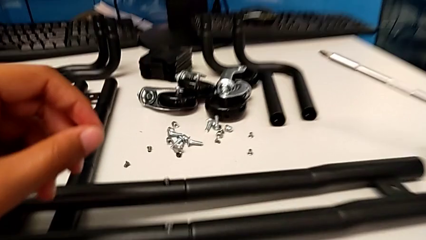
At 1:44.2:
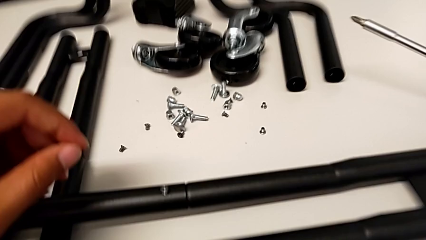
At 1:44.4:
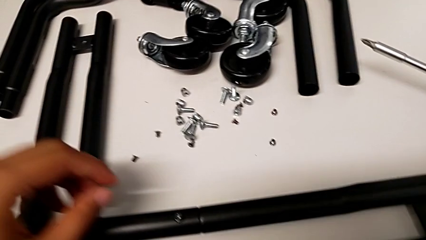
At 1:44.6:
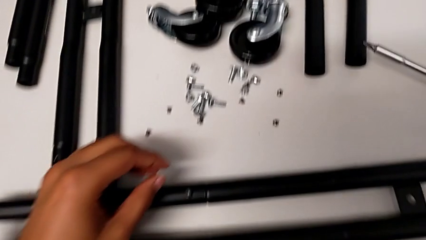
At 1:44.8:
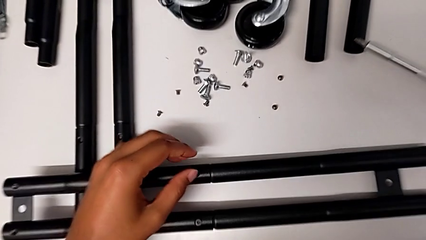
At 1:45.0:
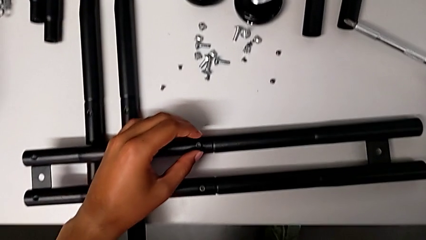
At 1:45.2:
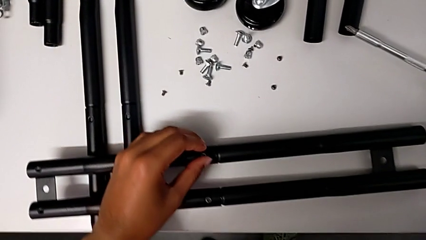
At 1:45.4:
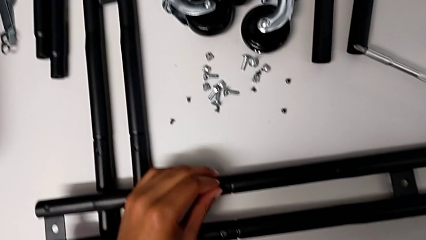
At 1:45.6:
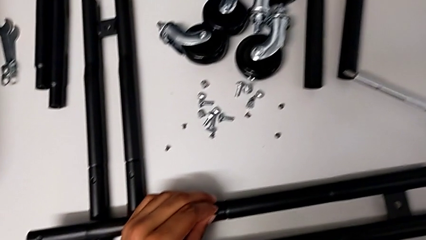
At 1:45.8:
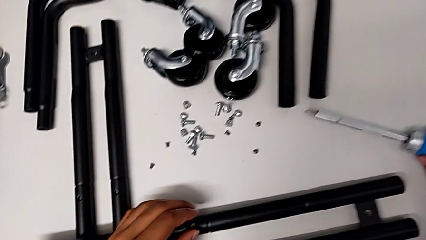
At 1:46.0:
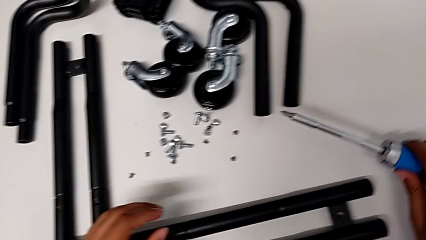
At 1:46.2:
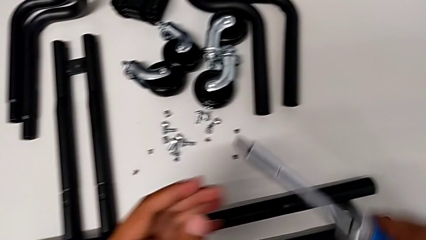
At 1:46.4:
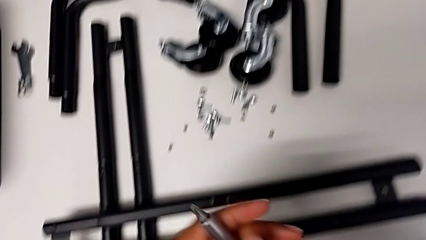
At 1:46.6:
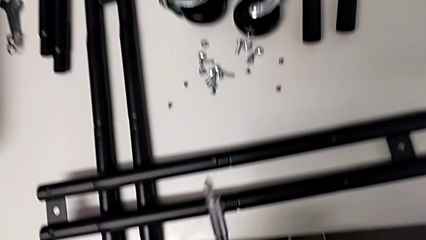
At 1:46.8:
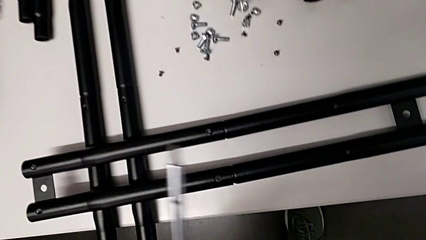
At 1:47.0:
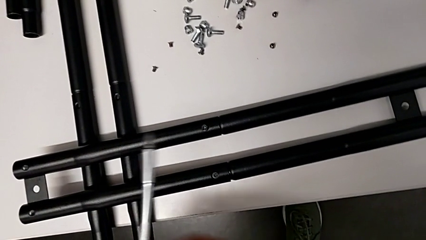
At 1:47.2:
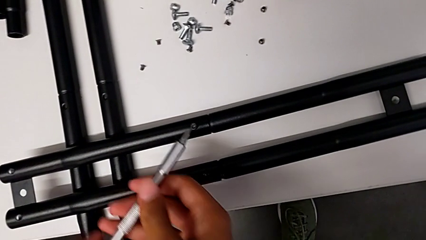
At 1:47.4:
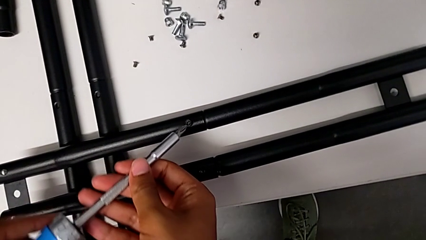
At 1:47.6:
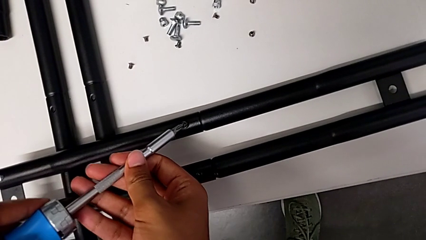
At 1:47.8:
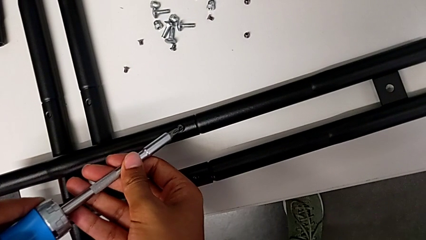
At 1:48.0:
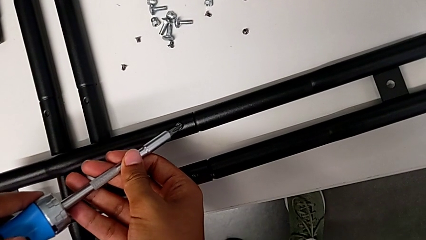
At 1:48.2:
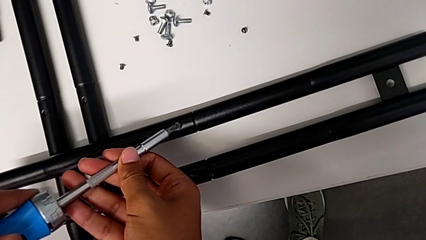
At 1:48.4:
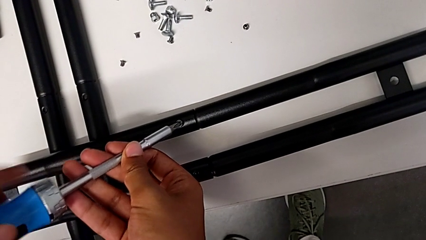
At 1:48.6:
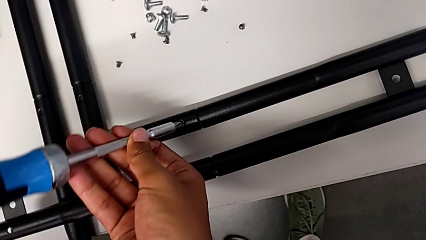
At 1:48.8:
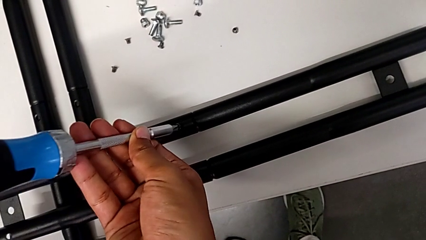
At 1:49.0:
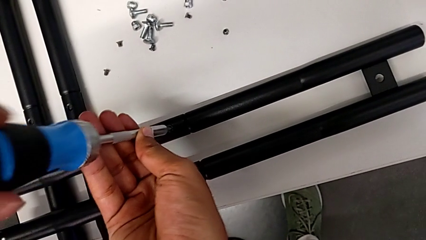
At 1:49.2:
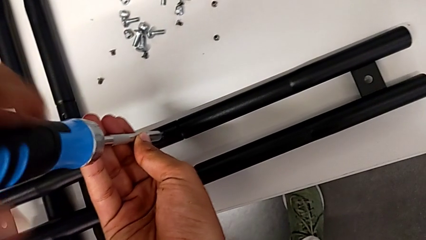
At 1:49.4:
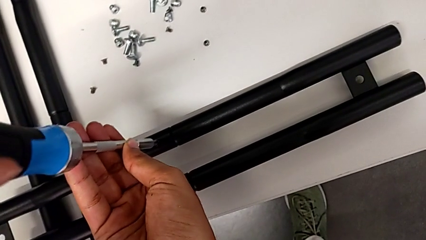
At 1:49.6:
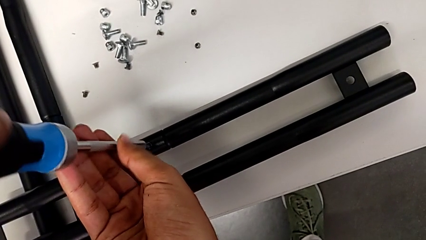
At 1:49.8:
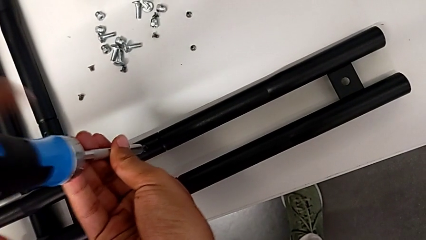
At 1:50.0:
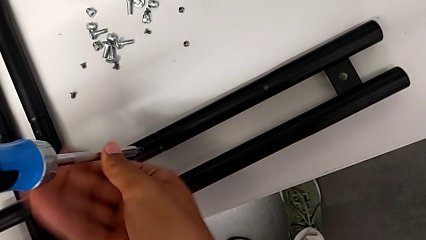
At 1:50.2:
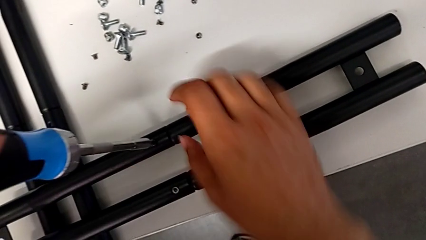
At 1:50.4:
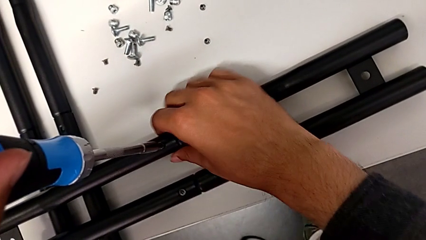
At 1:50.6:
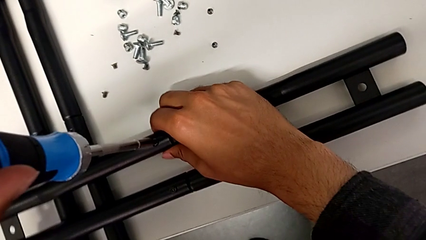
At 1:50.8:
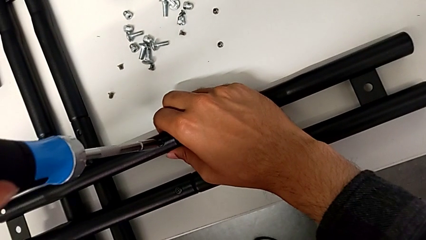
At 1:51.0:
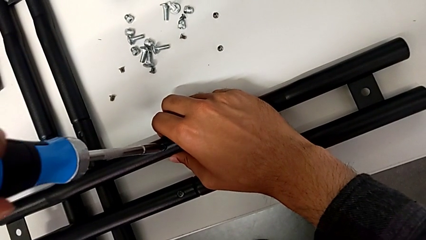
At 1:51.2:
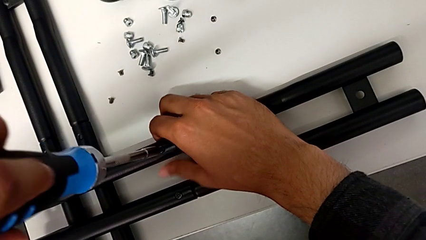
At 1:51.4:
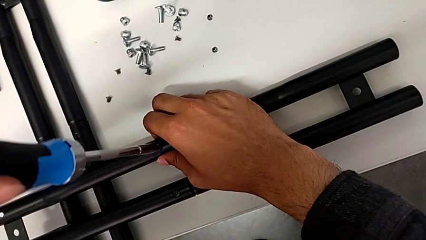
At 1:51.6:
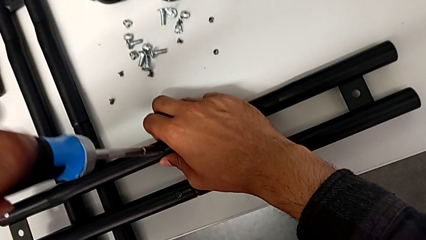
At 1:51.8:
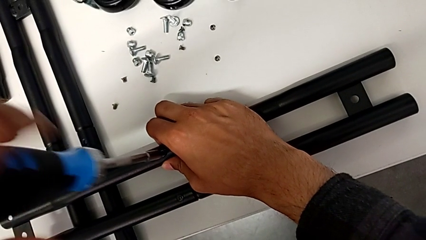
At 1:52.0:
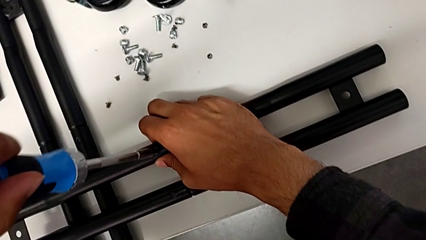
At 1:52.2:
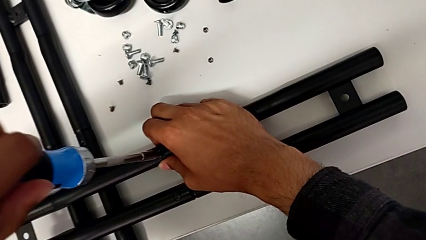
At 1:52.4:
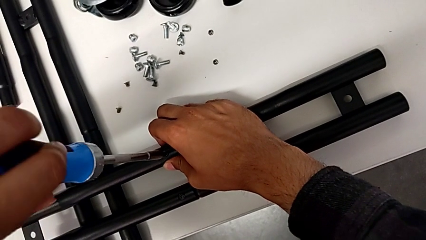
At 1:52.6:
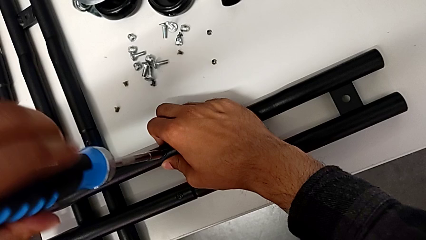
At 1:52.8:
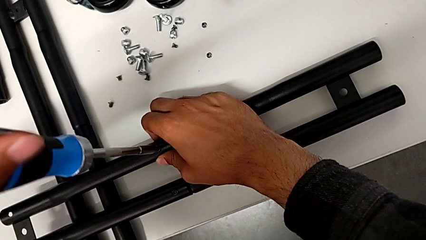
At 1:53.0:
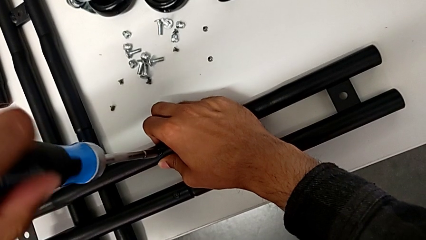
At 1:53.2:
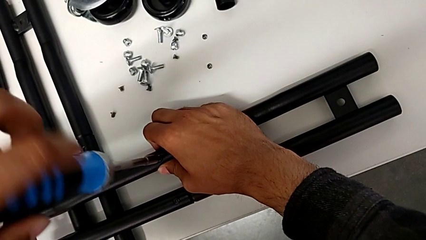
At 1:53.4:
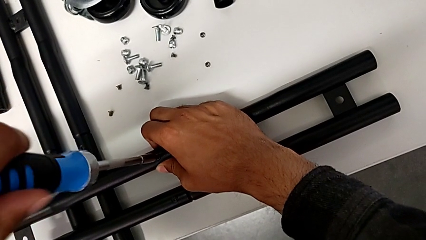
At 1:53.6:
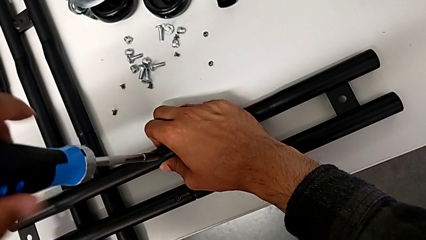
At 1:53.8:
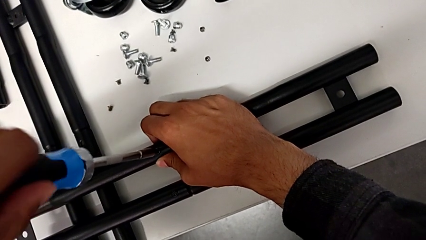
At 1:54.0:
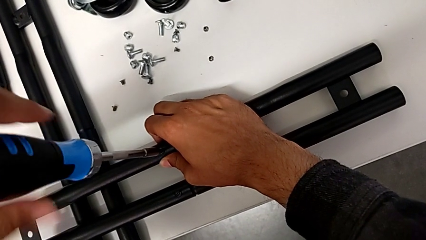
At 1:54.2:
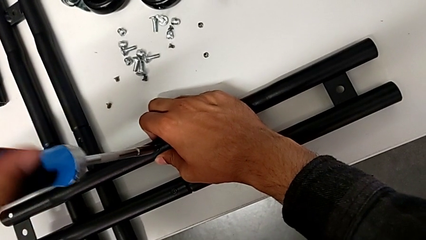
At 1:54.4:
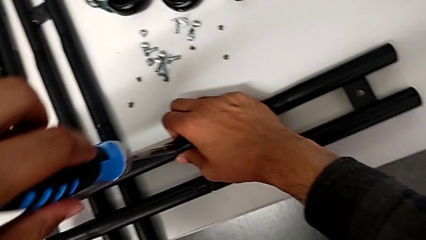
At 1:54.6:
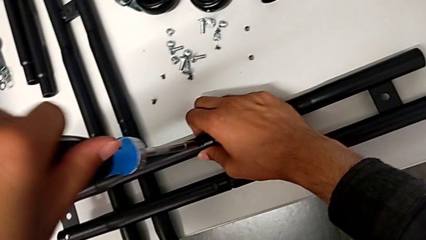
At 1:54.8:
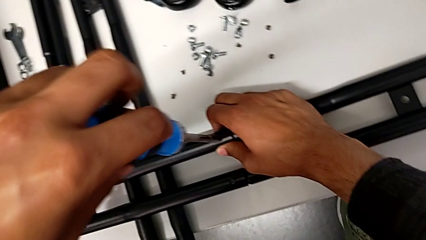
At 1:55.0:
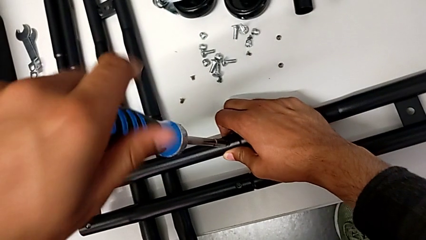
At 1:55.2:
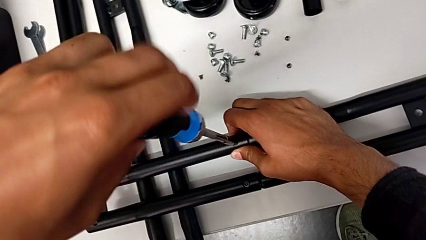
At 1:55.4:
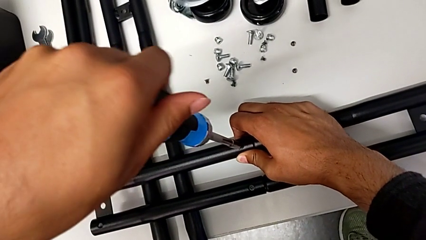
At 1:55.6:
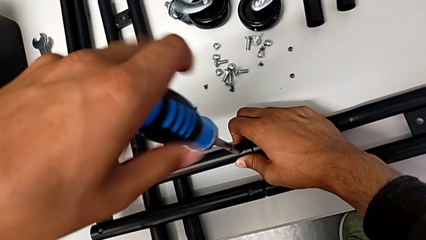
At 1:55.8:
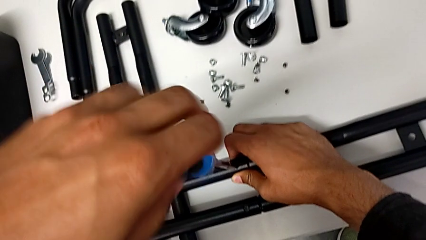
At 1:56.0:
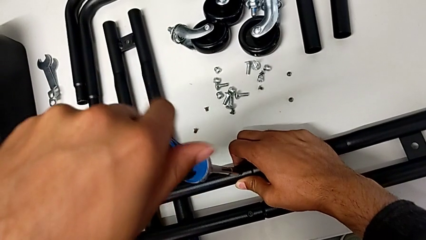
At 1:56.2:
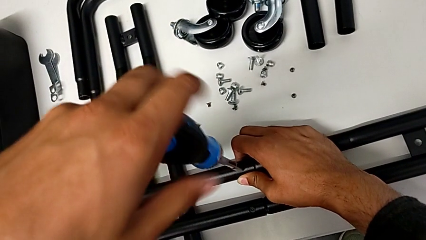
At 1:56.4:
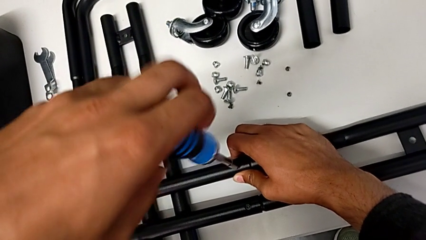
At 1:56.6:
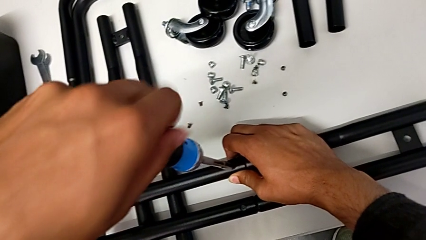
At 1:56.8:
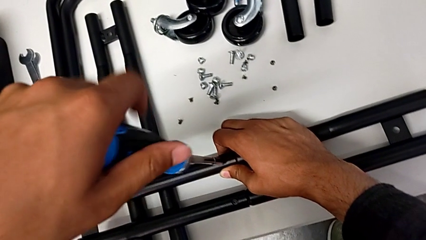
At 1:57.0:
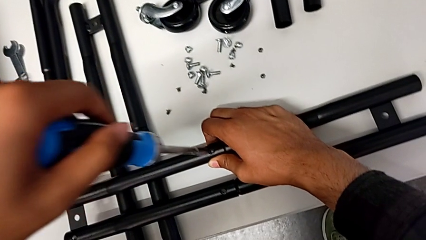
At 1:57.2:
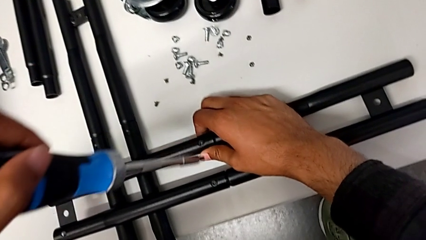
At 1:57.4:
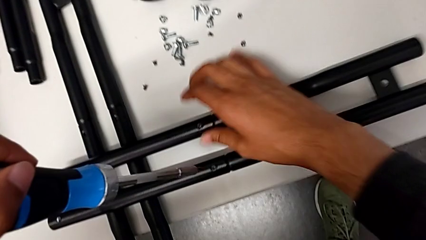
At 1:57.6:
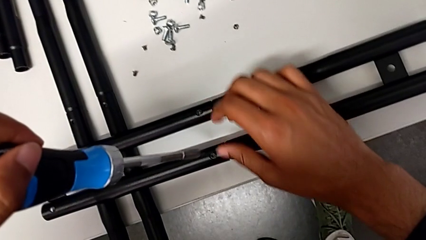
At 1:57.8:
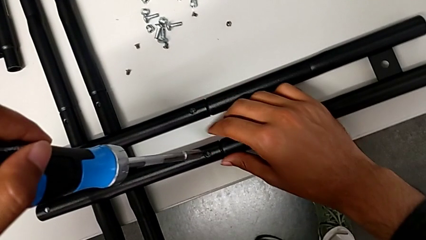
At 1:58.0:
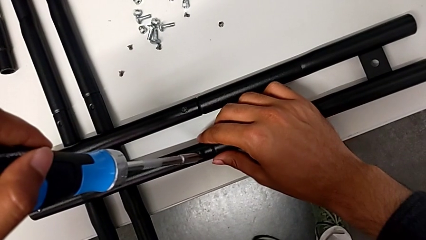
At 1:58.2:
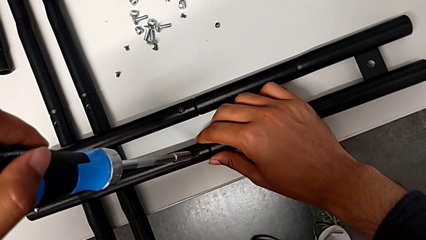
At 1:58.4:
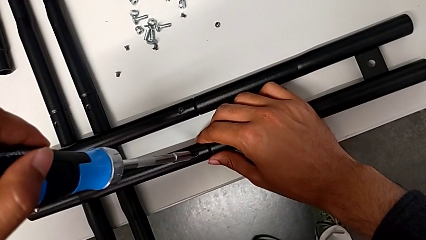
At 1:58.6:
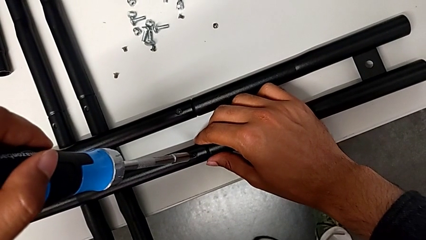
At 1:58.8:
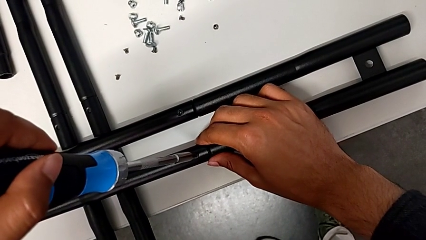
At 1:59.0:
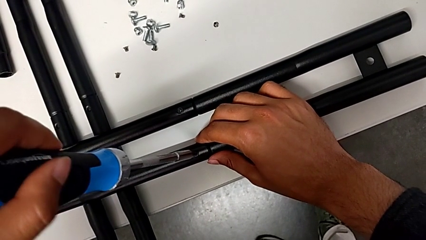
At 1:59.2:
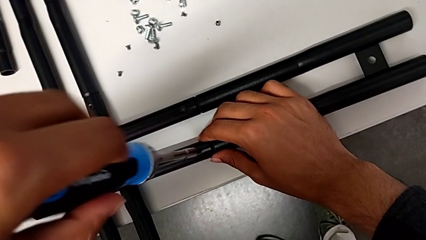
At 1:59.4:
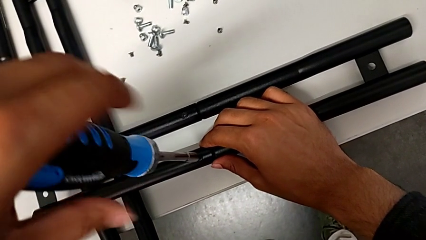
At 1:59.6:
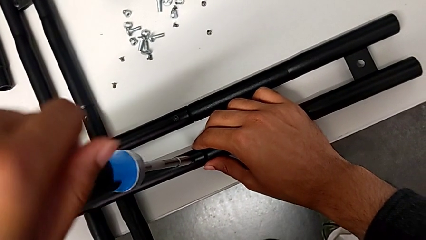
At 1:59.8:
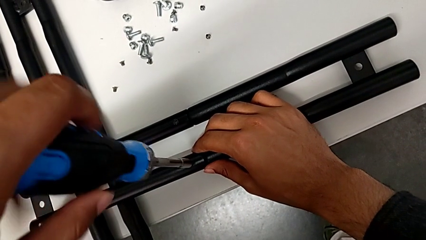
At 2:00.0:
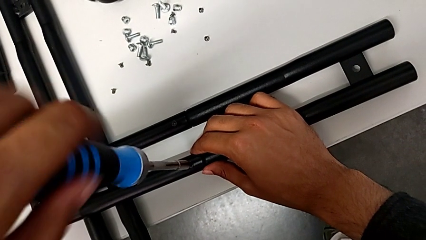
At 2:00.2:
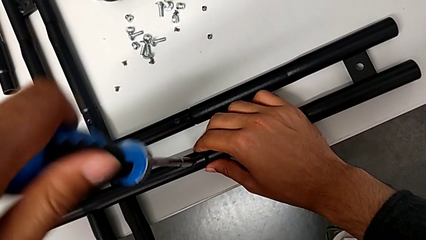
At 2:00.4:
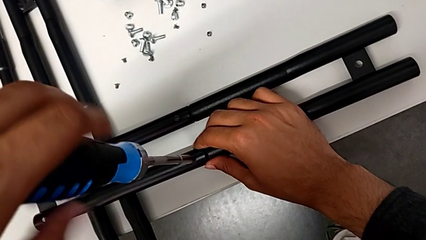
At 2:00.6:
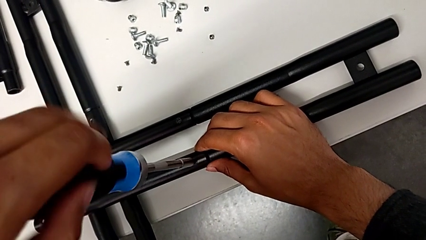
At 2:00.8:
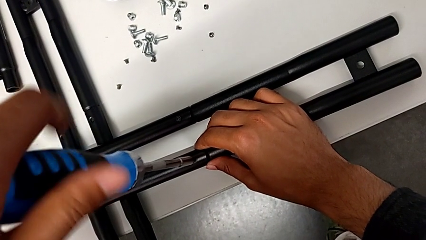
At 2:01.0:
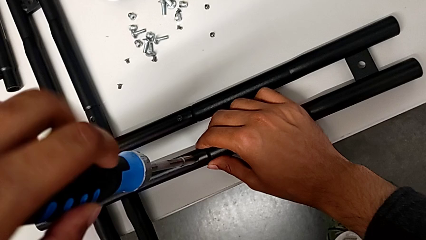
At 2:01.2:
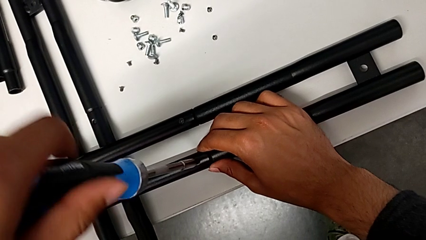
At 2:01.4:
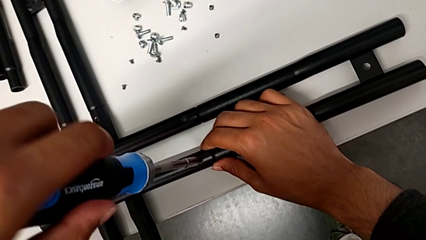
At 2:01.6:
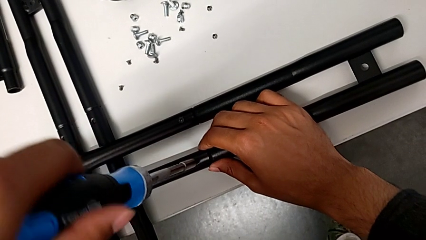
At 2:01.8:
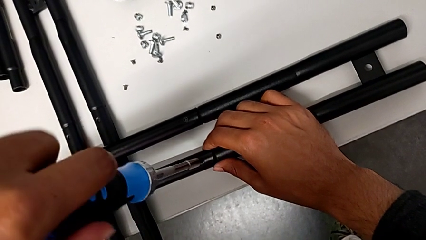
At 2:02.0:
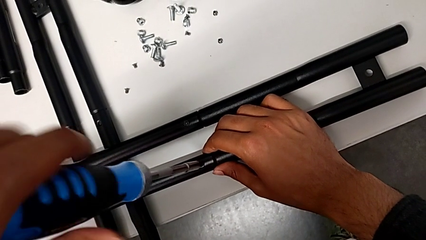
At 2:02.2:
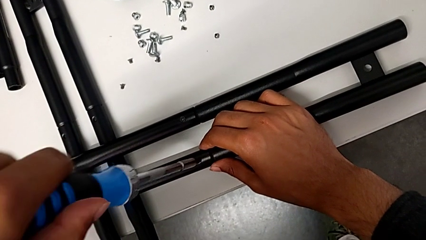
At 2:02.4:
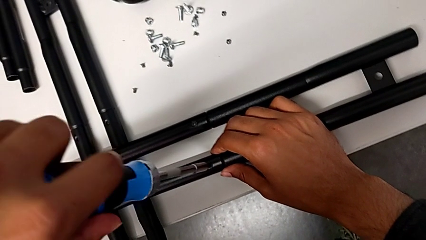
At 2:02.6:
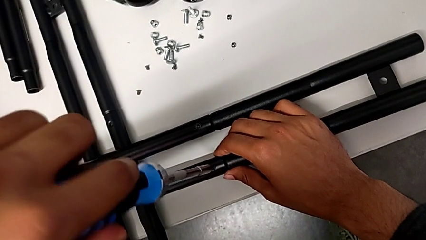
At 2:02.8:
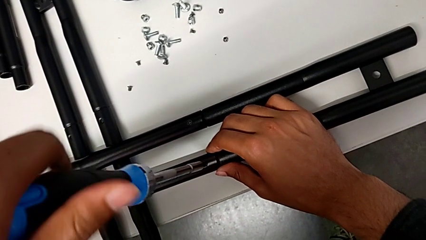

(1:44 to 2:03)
The camera wearer is aligning the little screws in the side bars. They grab the screwdriver, screw the second screw and begin to screw the first screw.
